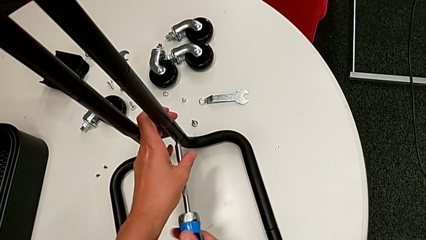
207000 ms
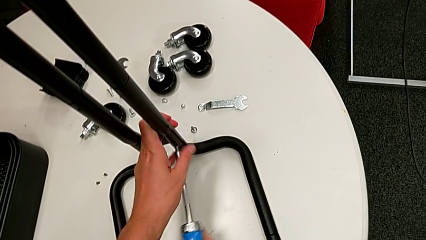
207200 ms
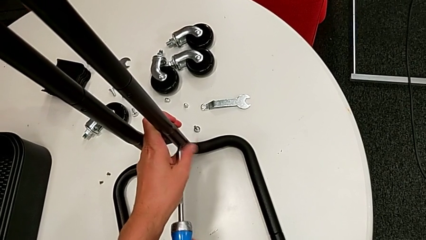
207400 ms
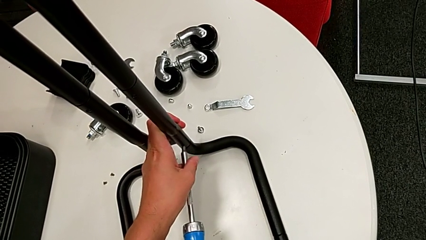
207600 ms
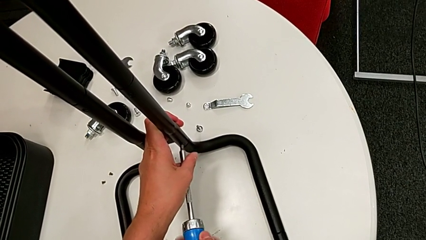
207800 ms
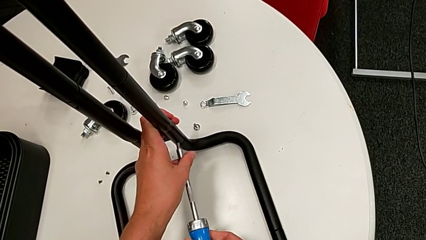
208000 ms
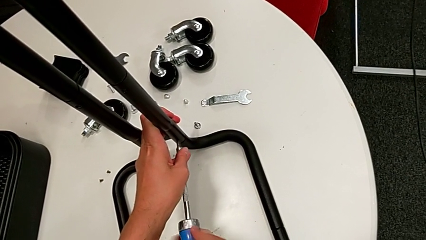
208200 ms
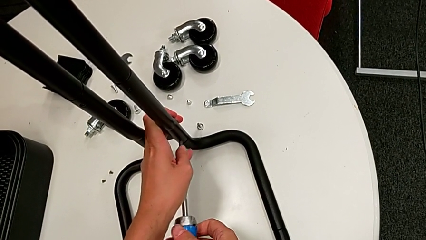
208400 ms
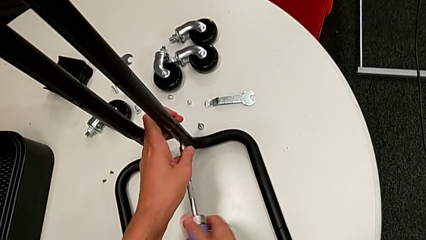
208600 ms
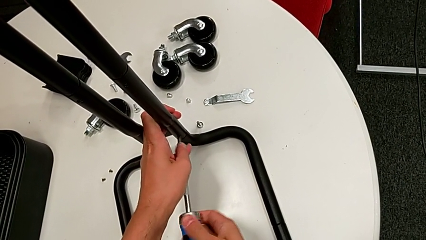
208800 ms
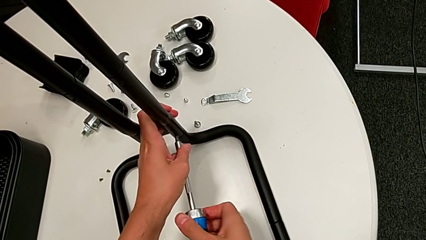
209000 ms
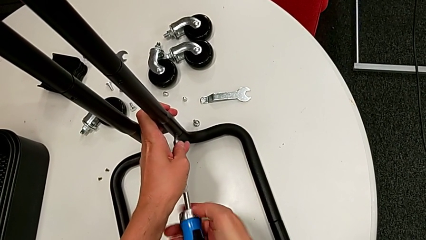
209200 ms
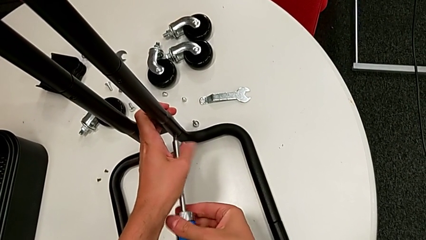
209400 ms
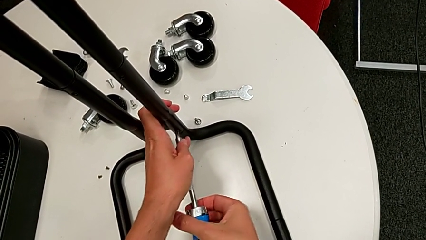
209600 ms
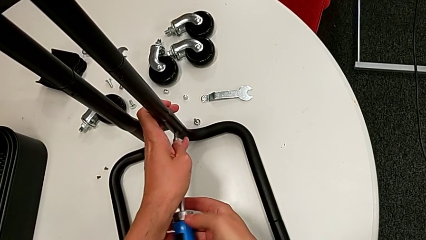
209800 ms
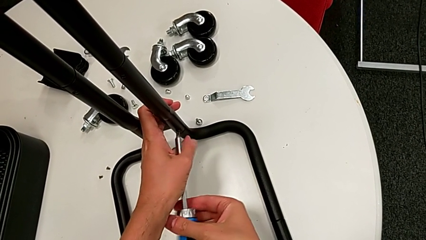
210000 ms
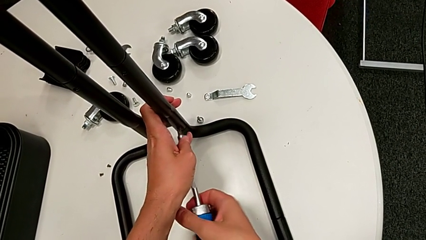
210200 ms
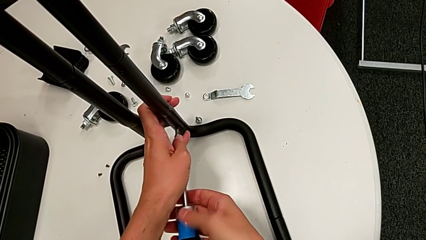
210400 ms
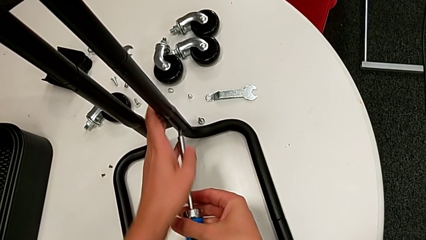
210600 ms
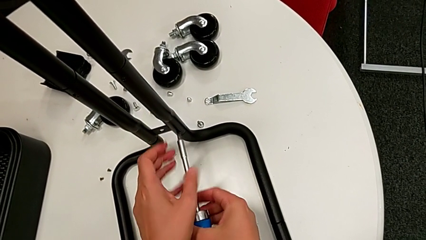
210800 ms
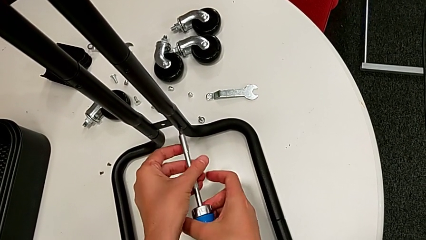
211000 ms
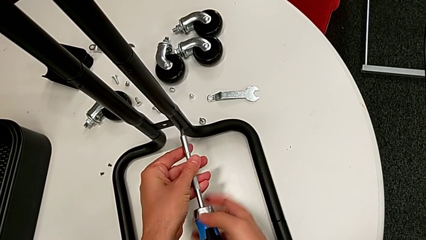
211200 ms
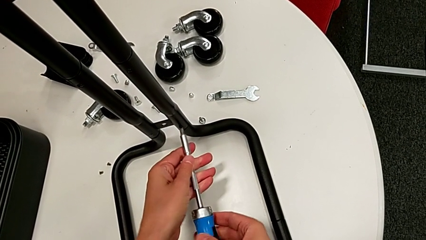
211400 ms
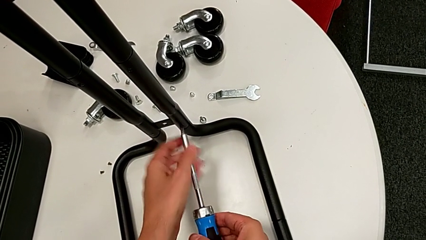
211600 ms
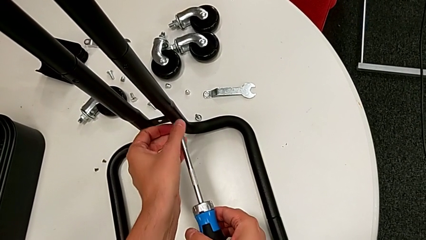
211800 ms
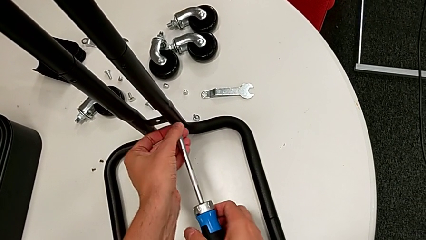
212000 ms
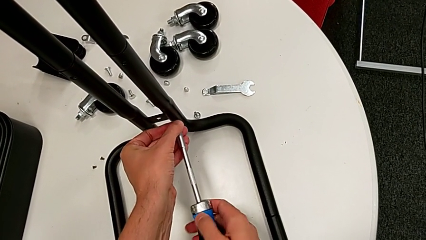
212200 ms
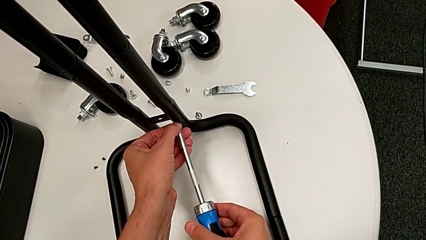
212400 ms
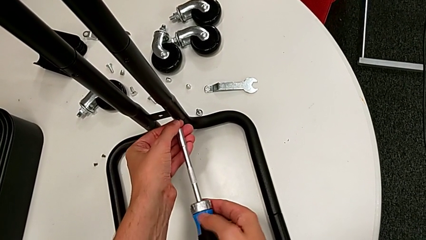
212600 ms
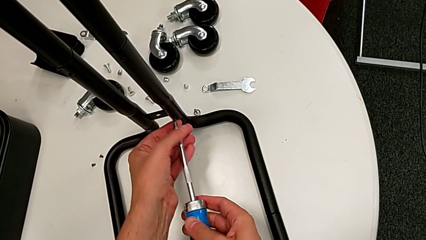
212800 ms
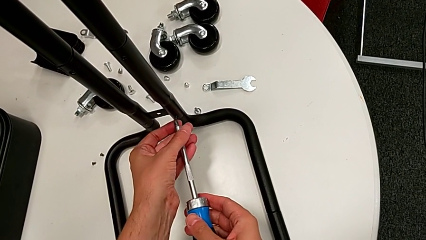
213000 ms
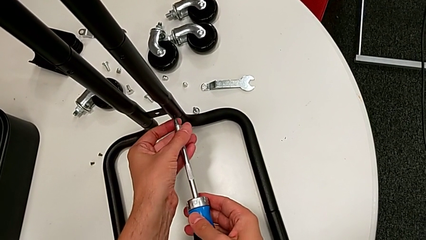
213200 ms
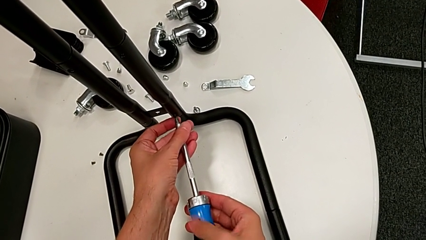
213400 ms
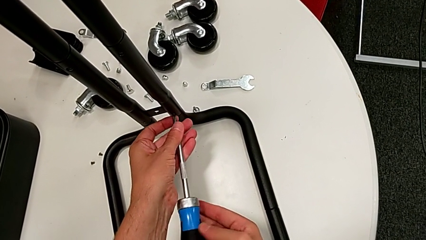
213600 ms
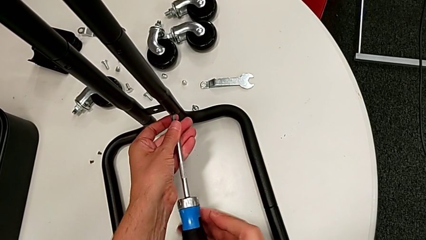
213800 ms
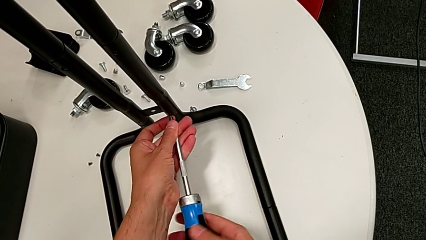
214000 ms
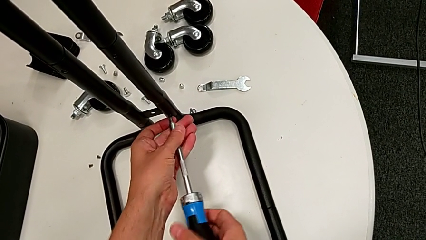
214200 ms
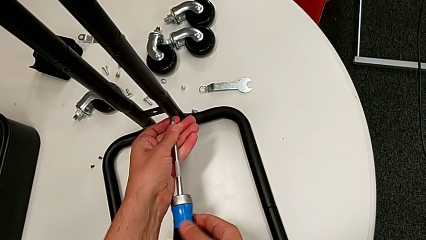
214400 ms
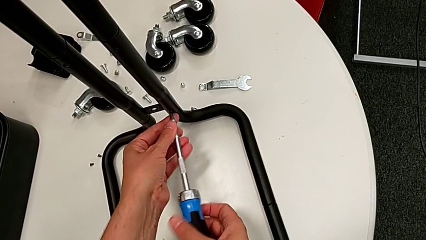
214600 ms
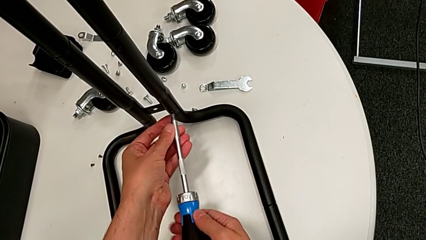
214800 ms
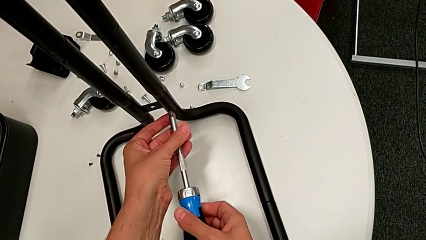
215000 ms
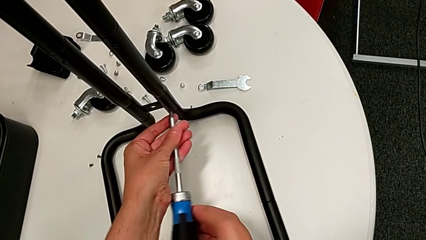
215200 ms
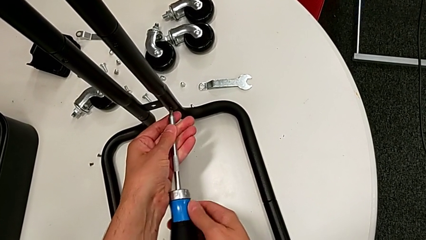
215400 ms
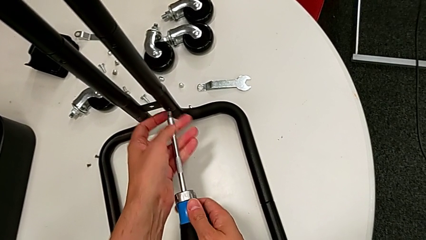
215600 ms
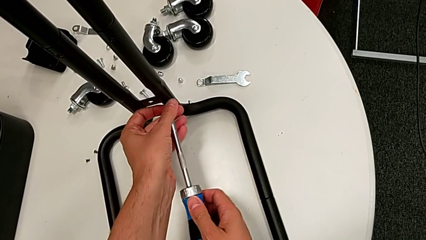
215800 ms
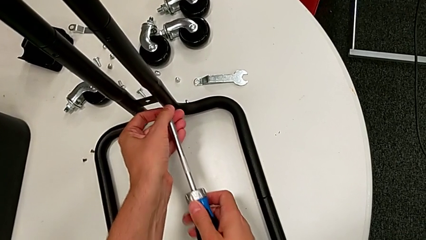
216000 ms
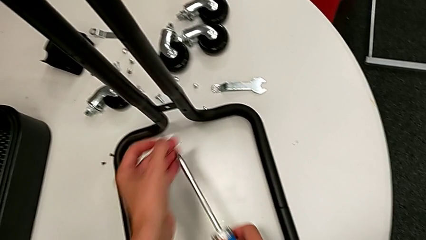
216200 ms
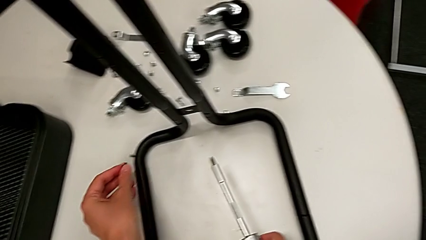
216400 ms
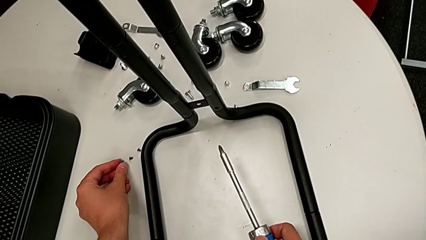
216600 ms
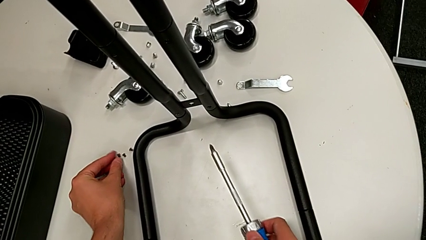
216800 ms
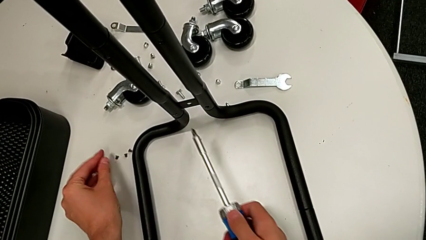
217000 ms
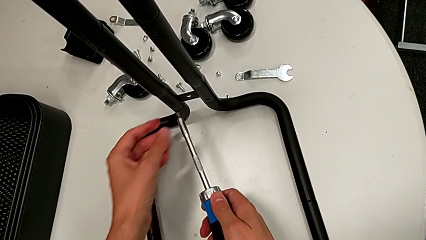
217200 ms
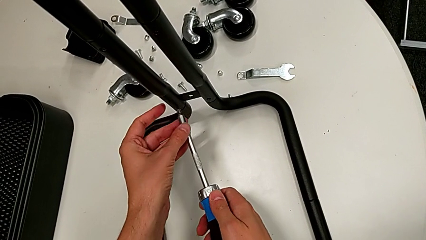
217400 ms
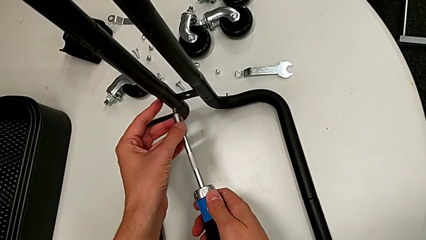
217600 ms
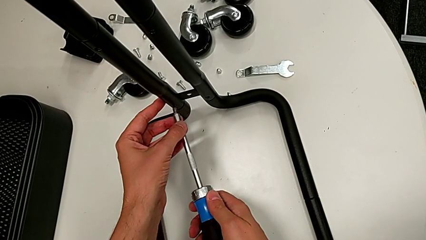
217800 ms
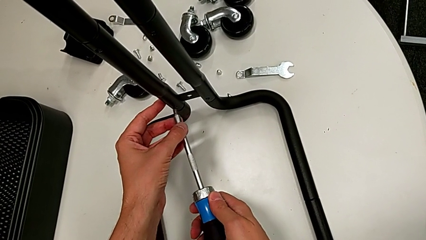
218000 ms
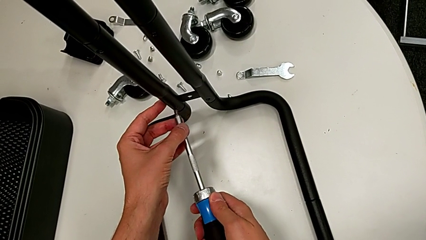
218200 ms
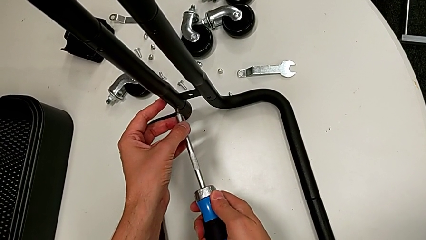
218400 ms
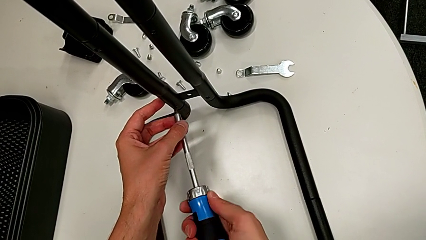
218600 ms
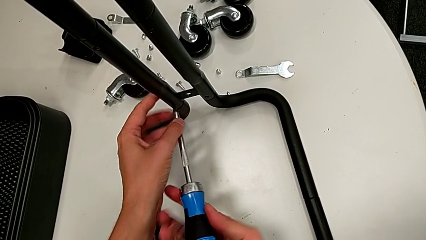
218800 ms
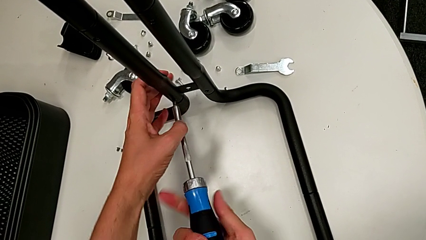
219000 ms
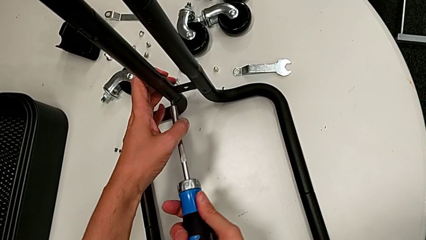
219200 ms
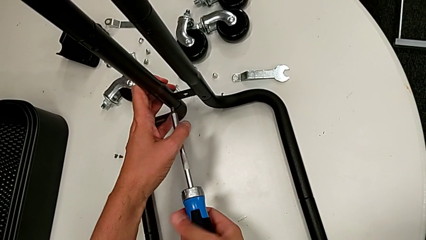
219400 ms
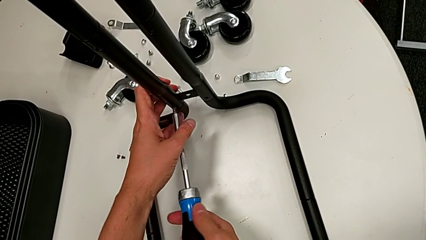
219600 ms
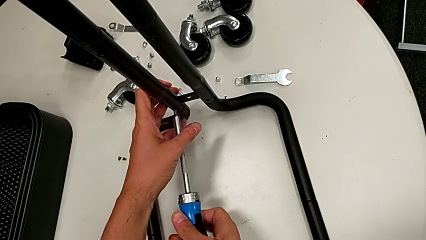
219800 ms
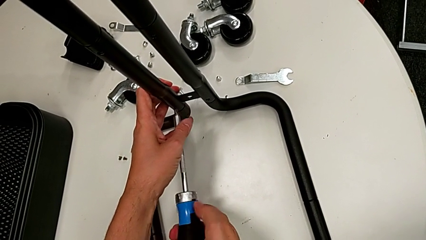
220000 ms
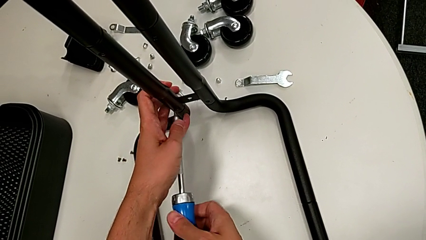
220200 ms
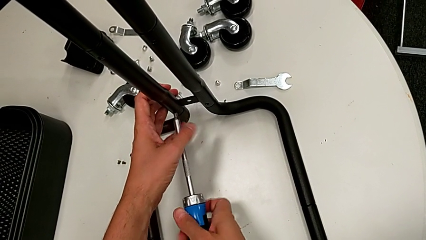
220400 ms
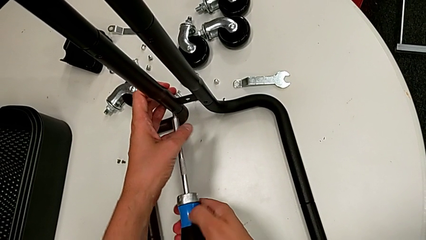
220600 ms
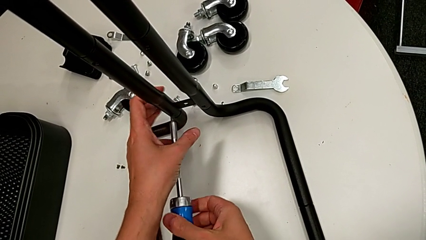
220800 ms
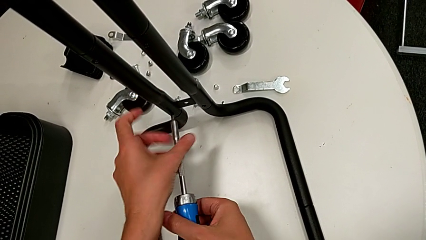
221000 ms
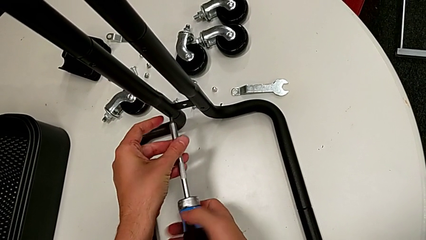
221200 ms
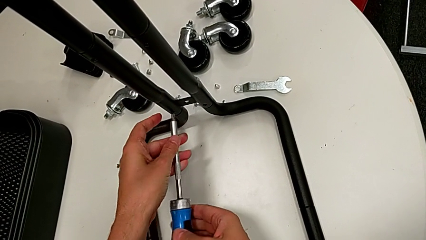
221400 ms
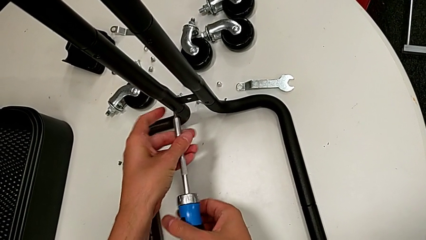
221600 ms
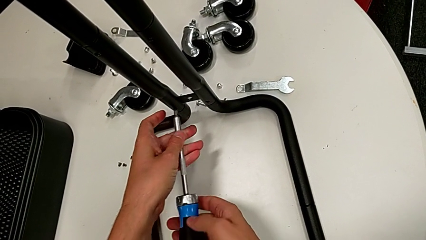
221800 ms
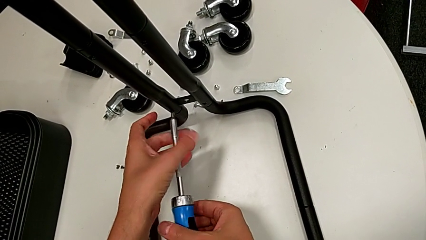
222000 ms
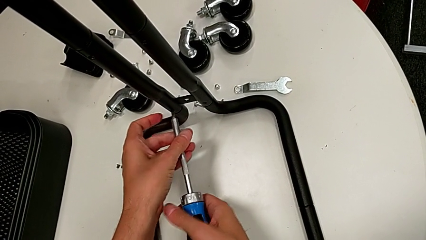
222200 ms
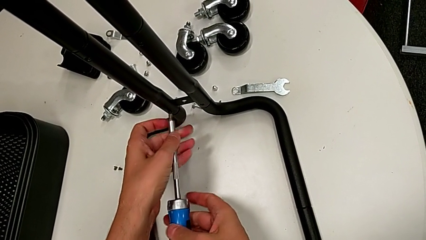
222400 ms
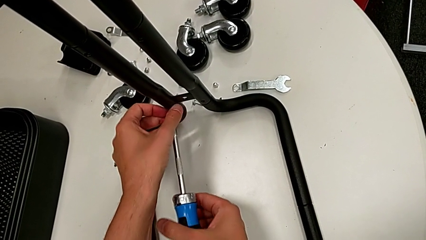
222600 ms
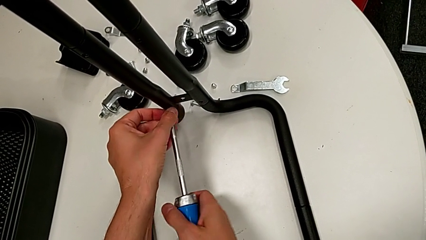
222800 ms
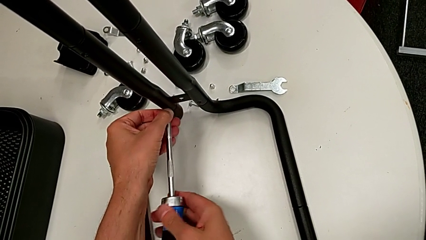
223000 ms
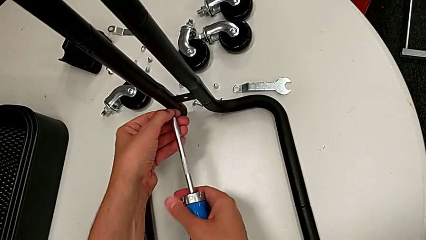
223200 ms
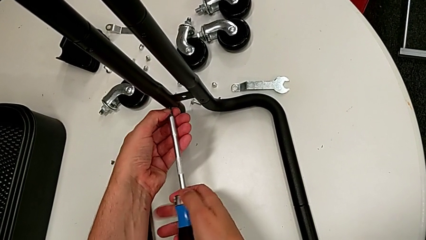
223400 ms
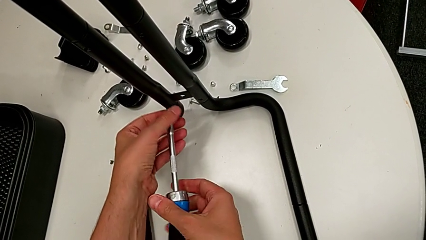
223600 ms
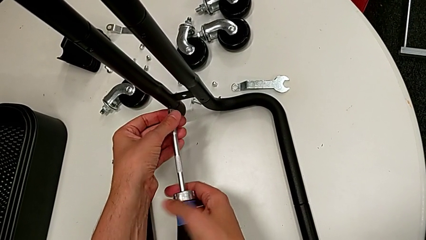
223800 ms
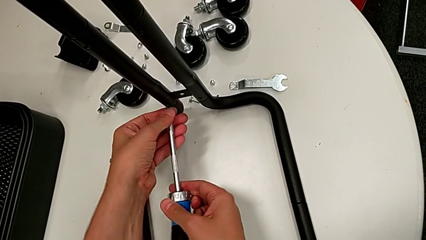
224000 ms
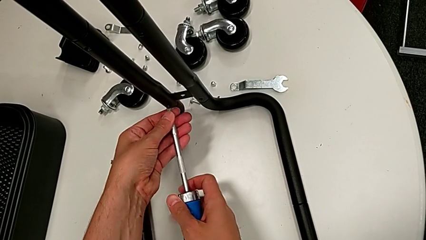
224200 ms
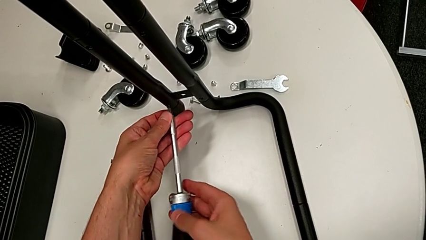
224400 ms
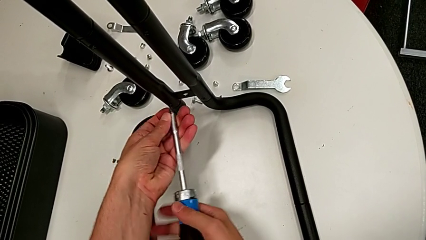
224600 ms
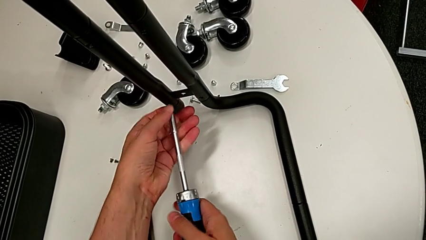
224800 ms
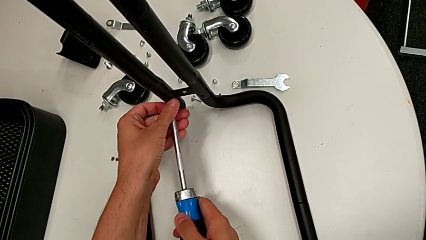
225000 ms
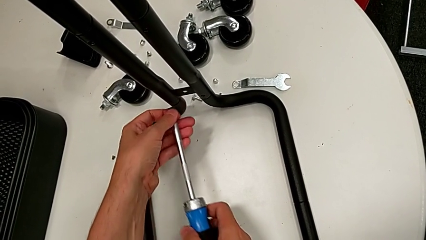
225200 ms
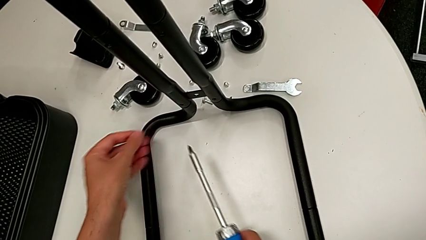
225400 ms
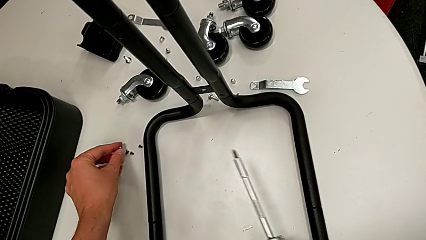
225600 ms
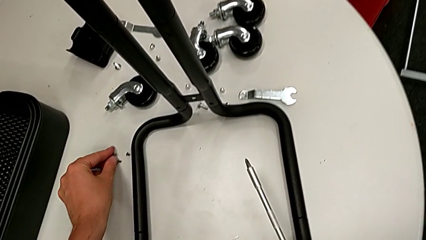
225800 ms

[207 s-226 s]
The camera wearer is disassembling the right side bar. They keep unscrewing the low leg, drop the screw and unscrew the low screw.
